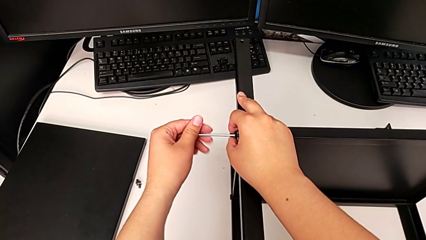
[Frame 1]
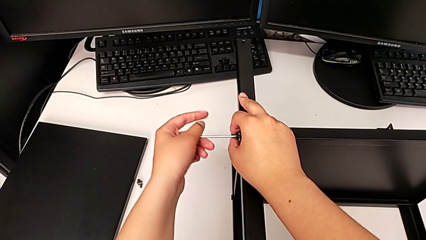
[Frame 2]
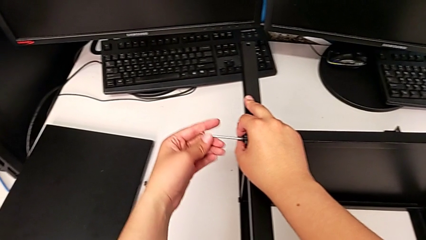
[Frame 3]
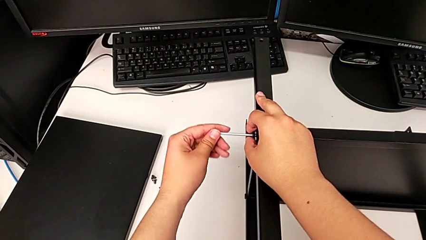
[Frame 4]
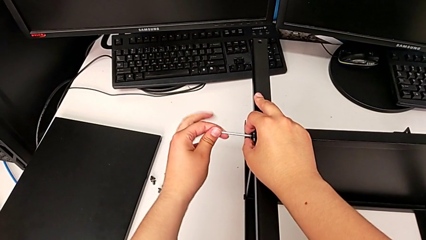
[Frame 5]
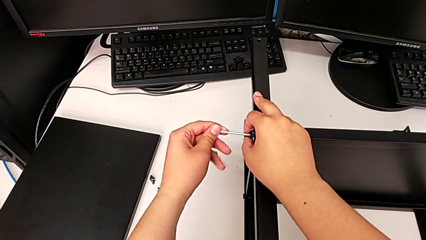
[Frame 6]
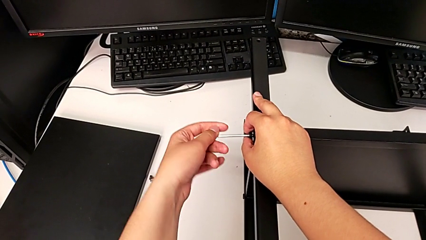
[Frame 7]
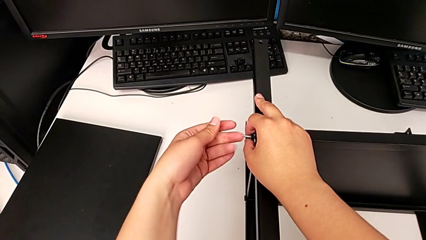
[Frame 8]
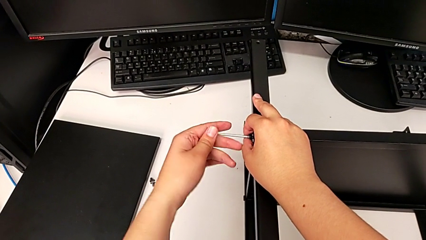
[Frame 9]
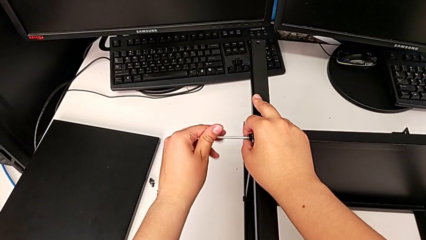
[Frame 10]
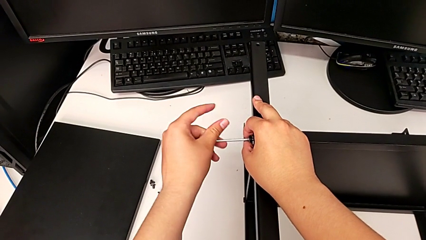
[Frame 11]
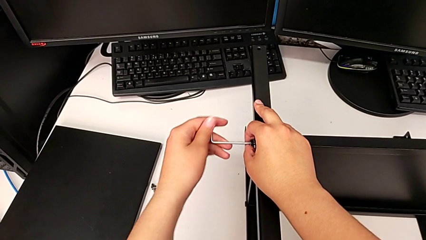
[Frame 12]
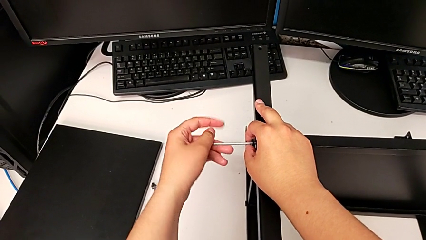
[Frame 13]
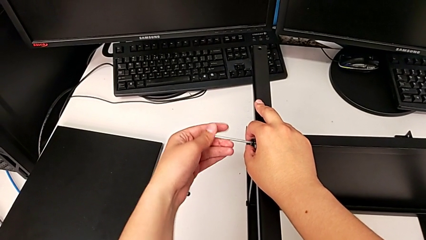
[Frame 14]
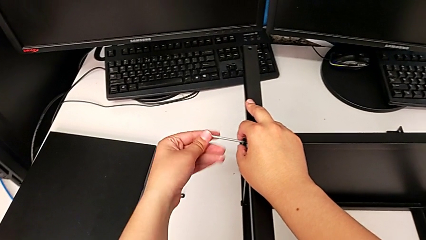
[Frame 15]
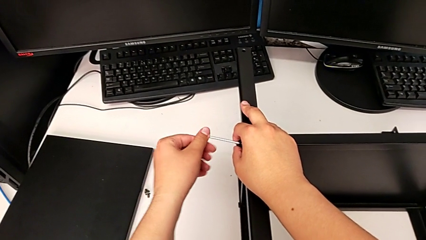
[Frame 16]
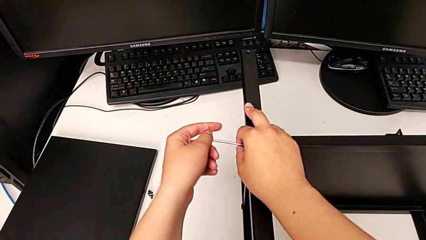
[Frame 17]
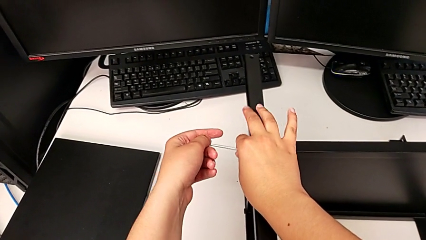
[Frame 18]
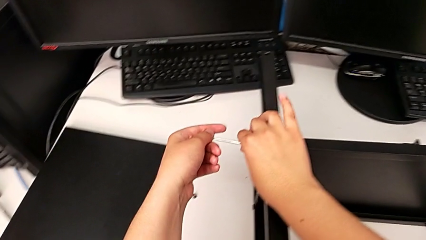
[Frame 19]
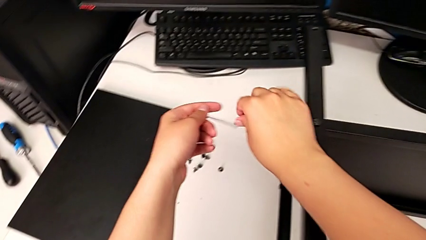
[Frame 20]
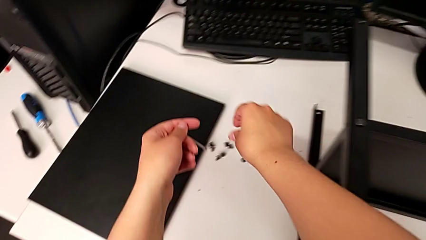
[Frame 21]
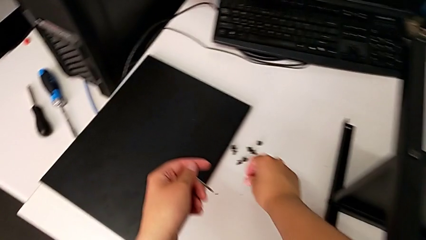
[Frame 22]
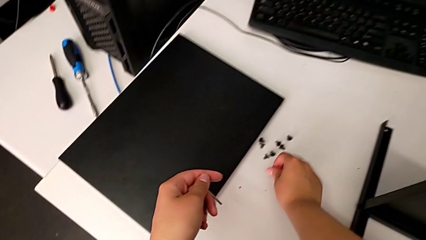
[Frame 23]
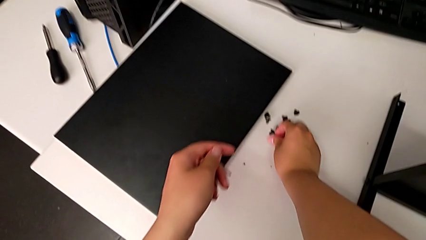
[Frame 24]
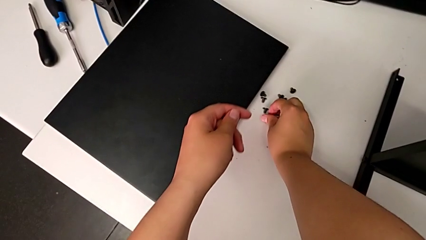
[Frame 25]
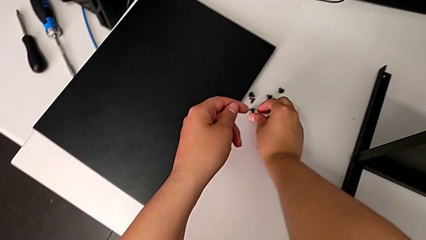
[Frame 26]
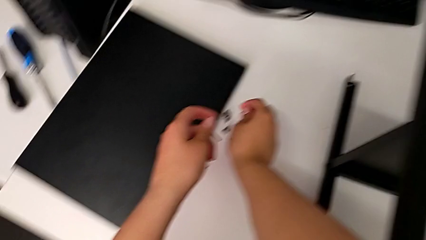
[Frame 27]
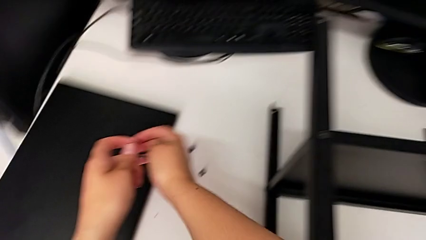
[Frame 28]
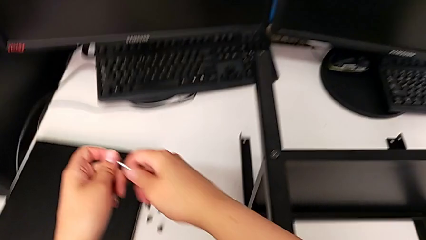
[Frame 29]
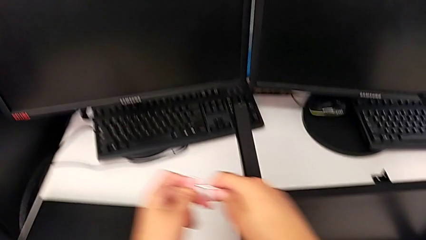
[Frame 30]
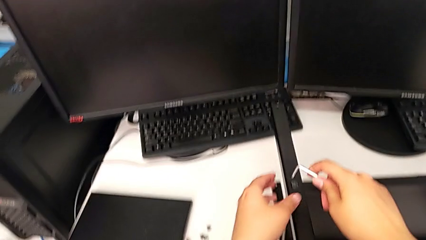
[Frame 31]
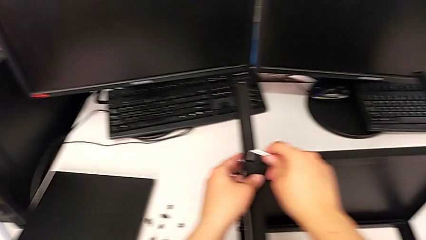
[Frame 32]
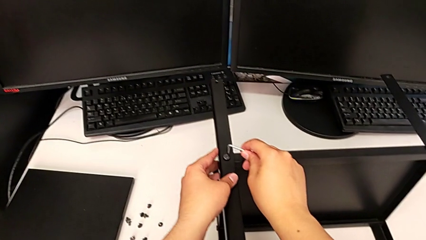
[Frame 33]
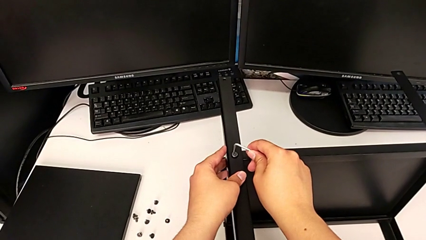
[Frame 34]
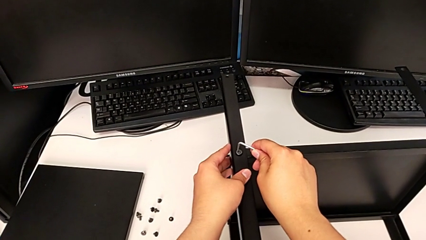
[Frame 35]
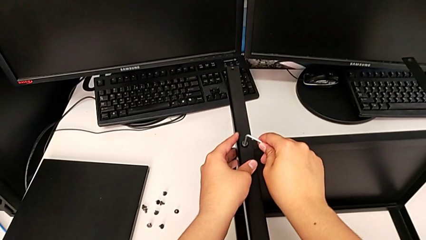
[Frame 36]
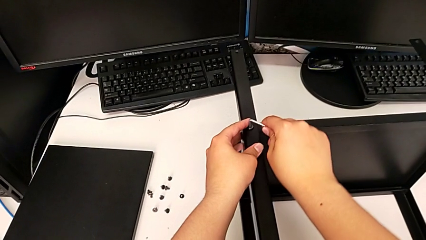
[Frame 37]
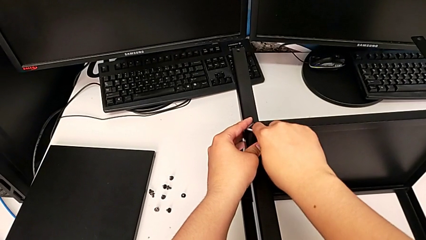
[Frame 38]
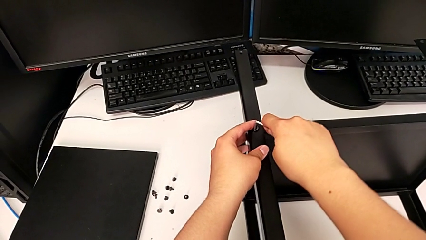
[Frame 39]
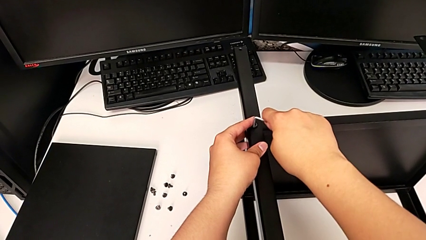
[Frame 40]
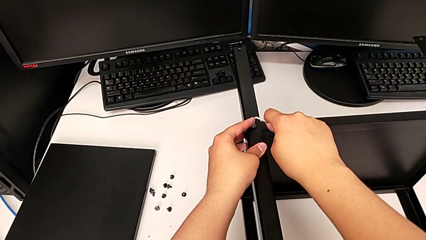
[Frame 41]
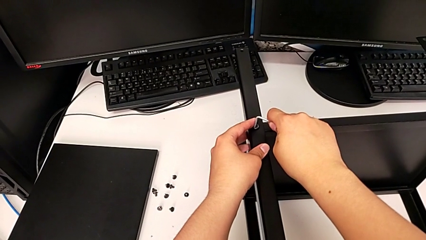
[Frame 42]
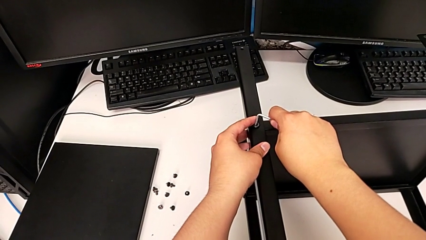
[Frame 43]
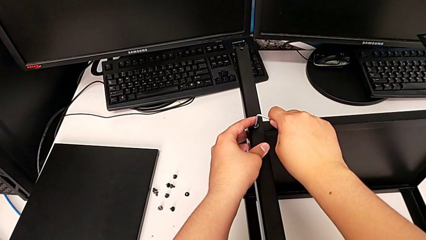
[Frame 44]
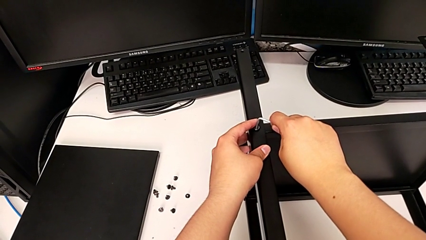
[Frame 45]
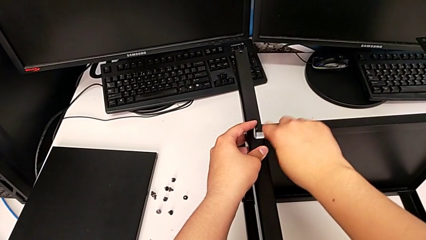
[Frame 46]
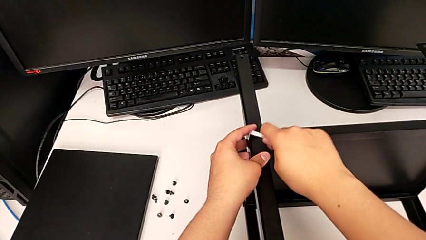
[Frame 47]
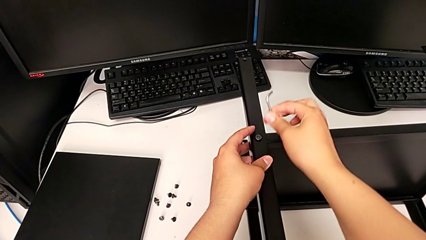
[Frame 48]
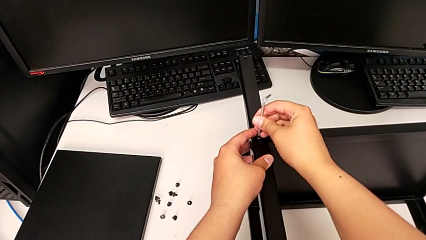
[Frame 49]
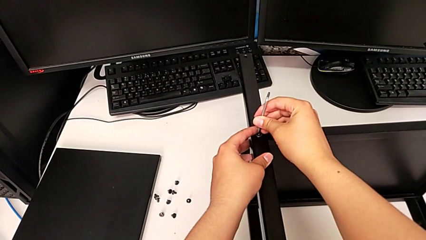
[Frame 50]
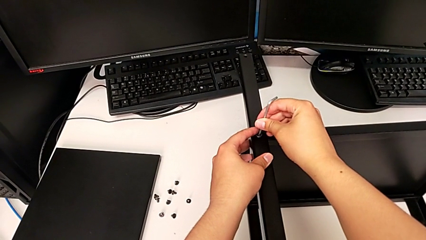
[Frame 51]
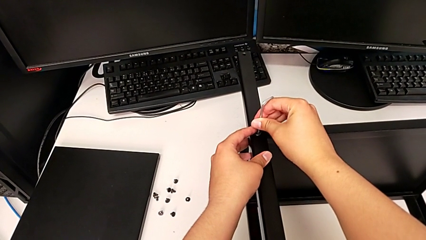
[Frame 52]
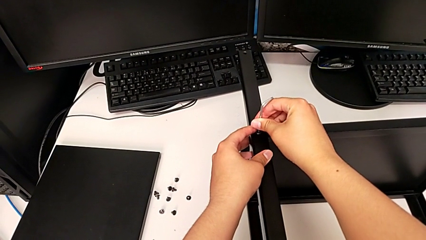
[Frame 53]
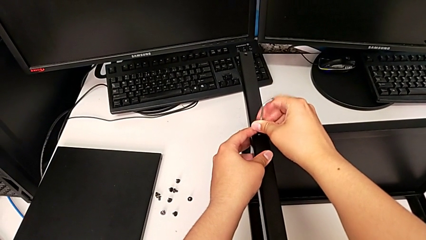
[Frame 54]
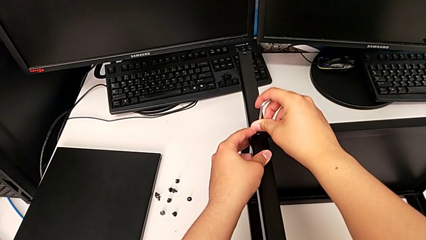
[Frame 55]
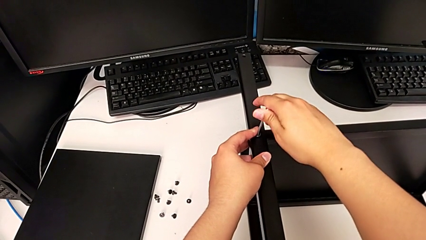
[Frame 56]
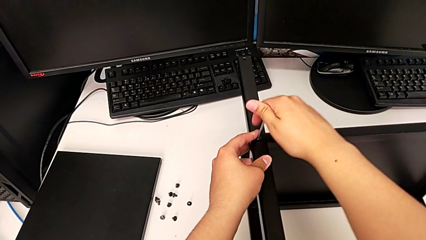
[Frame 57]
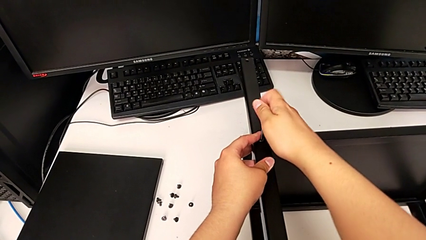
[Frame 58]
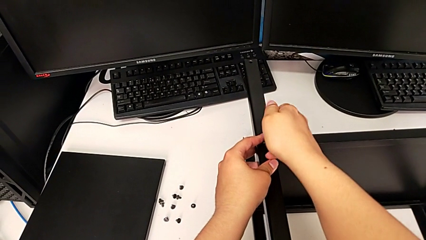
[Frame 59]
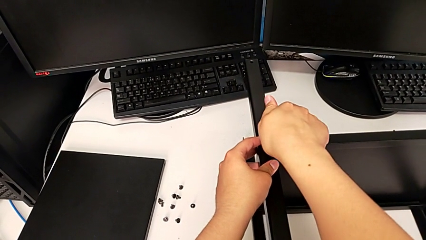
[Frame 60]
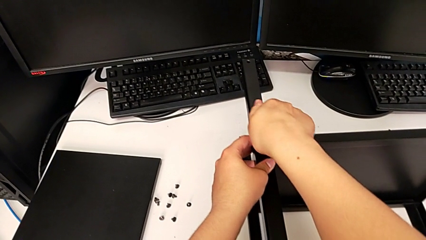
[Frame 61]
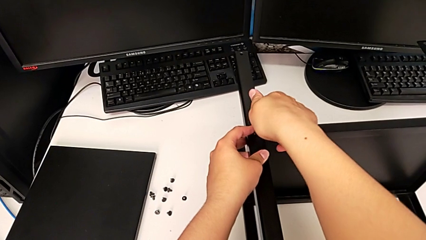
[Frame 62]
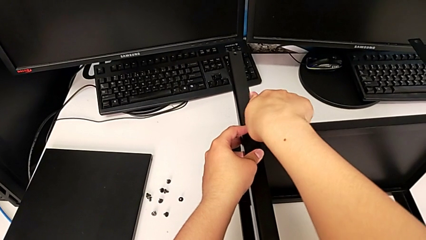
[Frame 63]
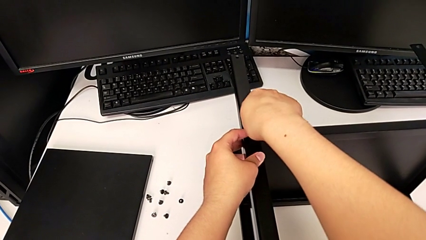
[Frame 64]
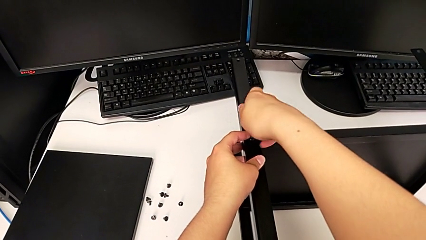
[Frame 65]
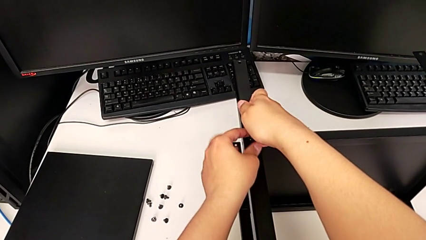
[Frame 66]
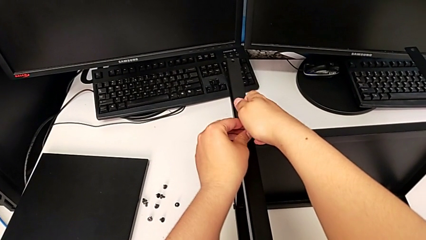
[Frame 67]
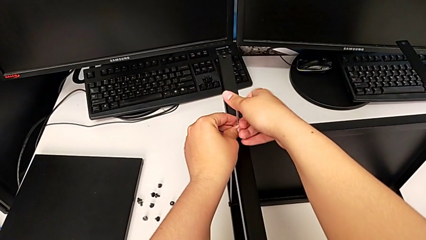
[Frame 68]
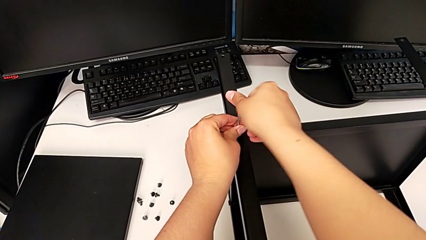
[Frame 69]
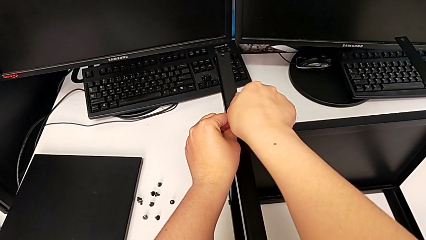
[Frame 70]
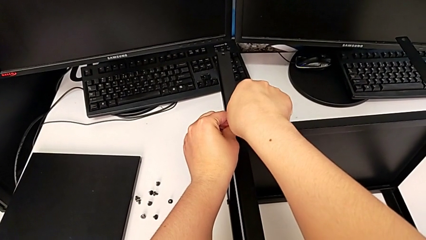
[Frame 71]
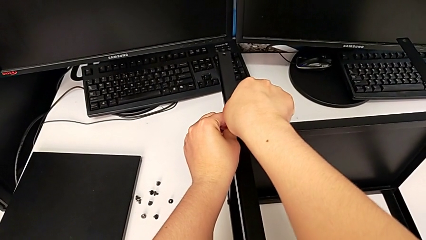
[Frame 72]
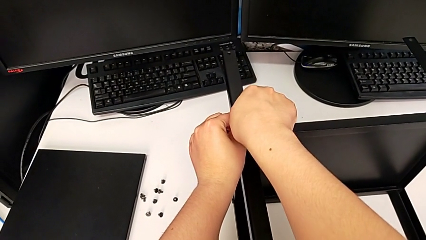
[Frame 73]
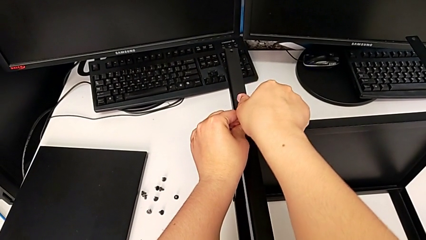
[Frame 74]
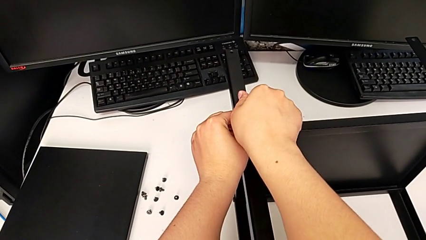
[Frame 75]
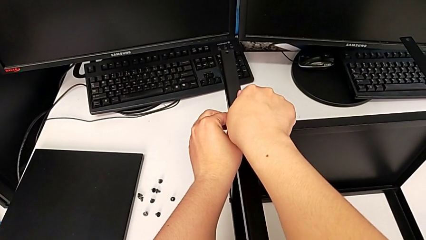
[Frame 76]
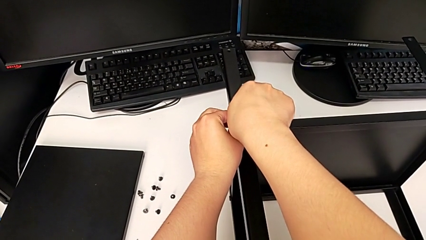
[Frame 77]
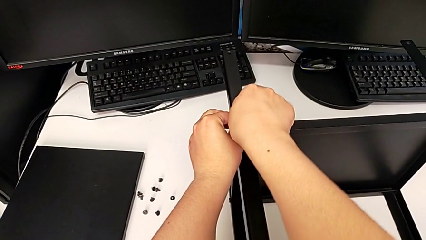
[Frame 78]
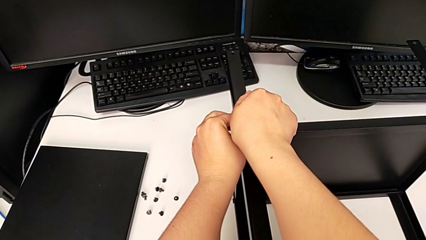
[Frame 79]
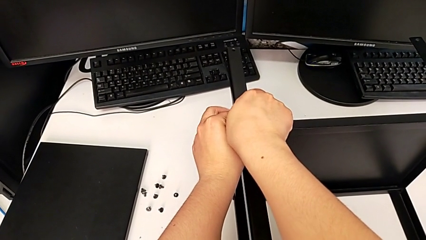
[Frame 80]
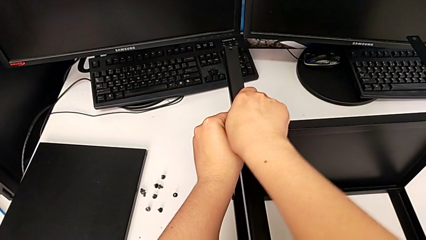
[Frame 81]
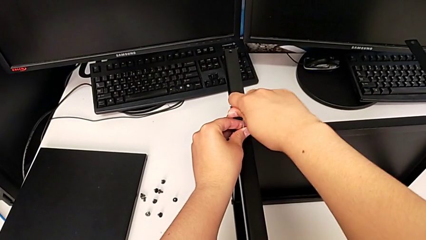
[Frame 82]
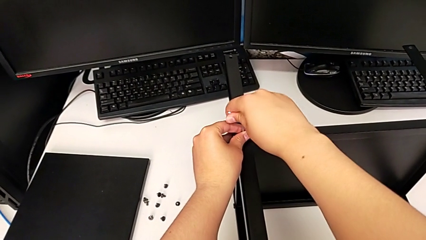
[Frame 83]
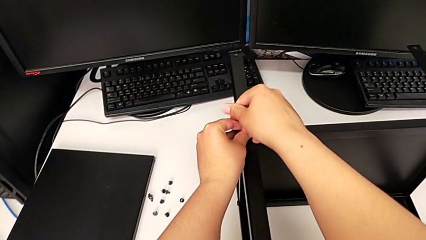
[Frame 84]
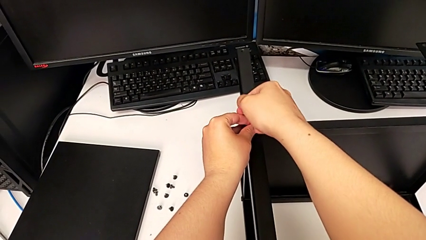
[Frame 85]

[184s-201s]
The camera wearer is disassembling the first leg of the shelf. They unscrew the hex socket head, withdraw the Allen wrench with the left hand, disassemble the hex socket head with the right hand, place it, insert the Allen wrench, rotate it, insert it and begin to unscrew the hex socket head.
